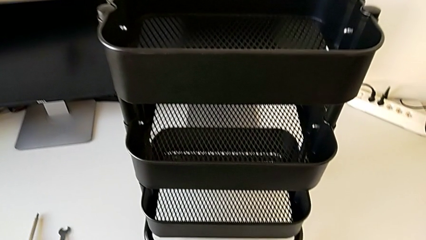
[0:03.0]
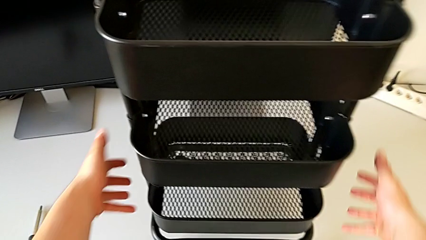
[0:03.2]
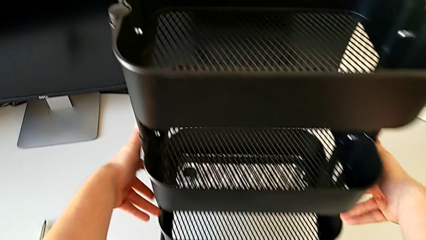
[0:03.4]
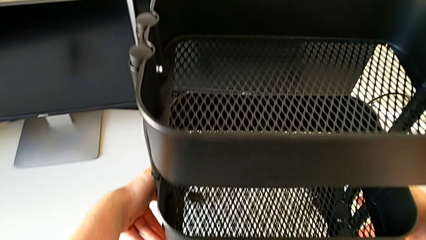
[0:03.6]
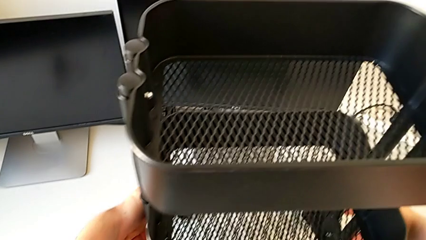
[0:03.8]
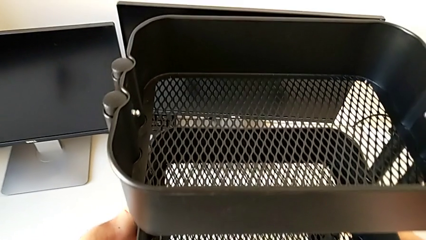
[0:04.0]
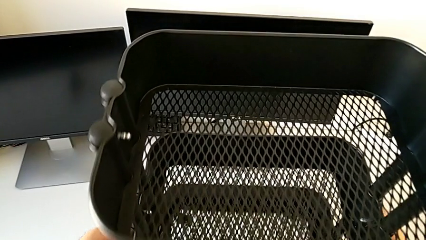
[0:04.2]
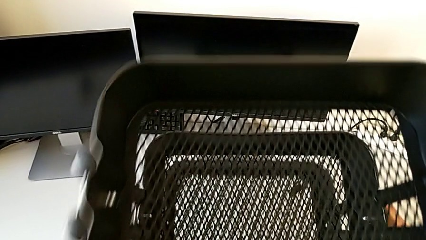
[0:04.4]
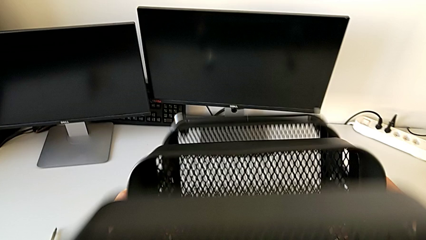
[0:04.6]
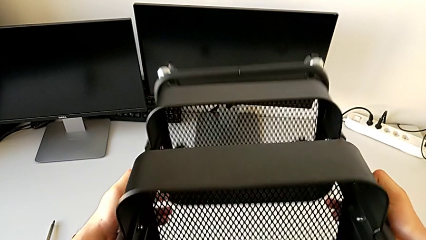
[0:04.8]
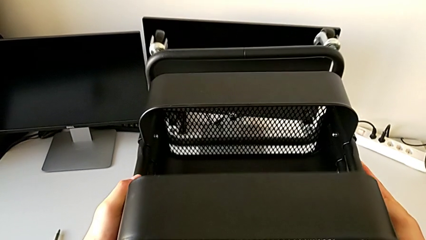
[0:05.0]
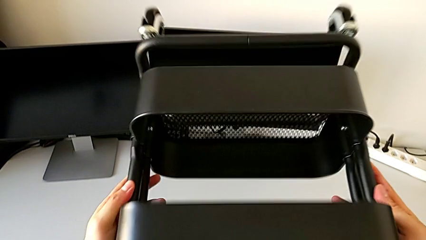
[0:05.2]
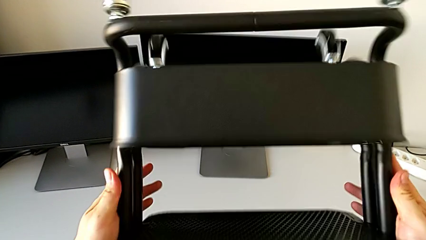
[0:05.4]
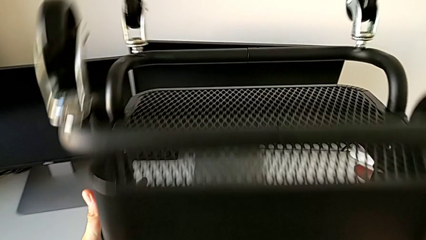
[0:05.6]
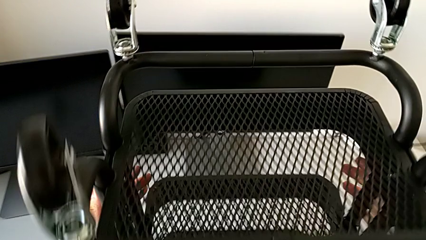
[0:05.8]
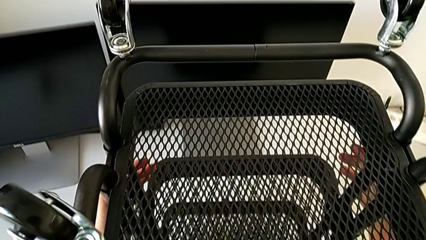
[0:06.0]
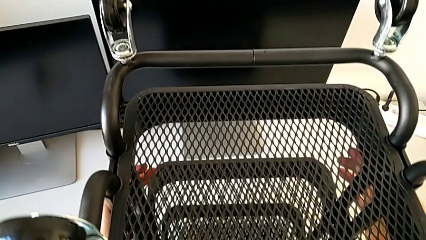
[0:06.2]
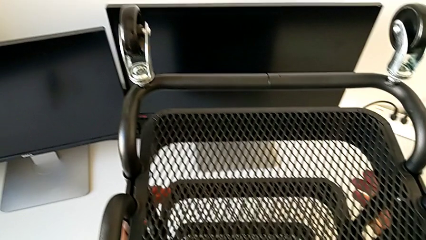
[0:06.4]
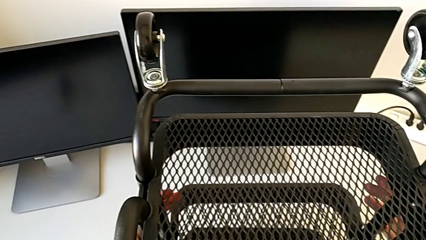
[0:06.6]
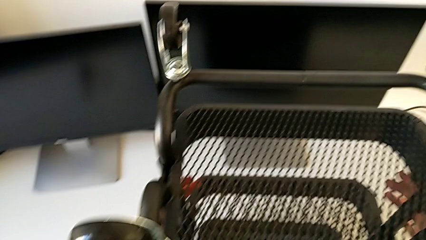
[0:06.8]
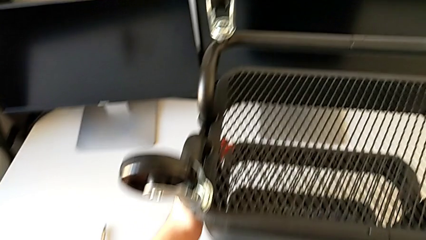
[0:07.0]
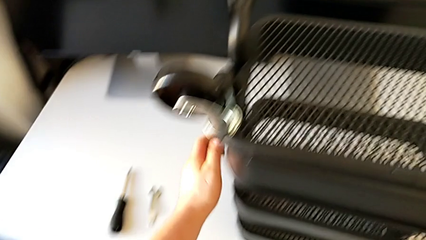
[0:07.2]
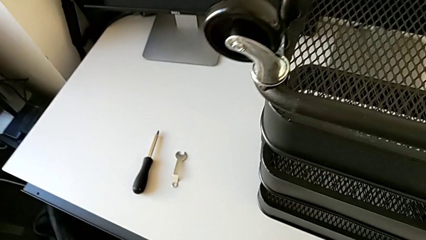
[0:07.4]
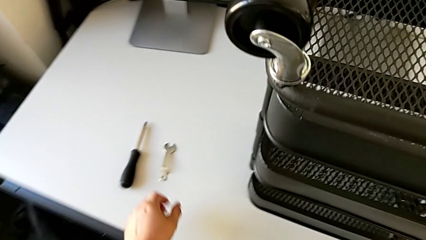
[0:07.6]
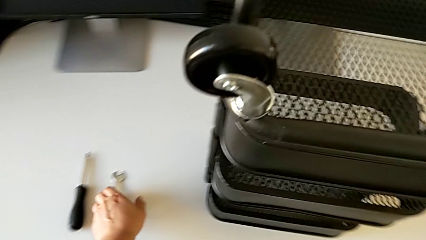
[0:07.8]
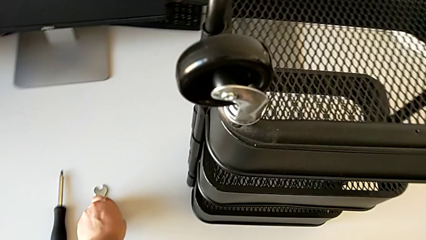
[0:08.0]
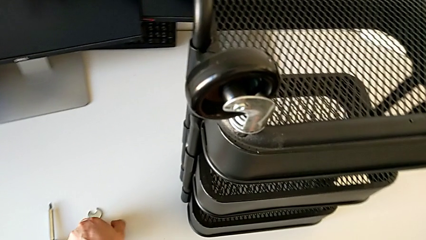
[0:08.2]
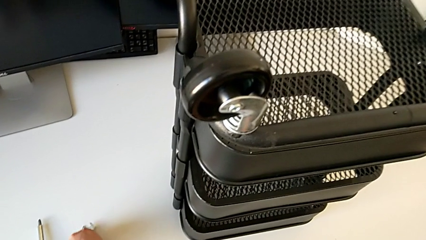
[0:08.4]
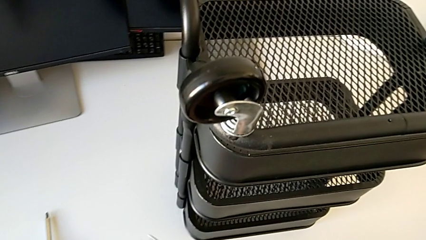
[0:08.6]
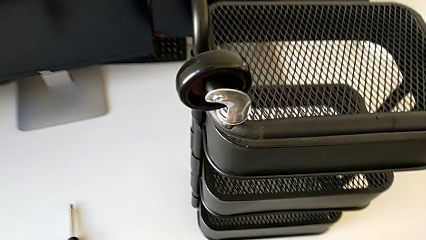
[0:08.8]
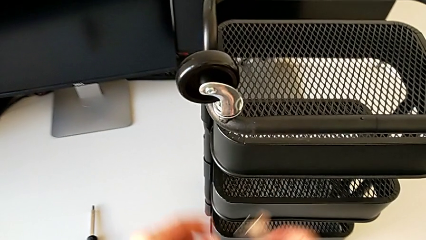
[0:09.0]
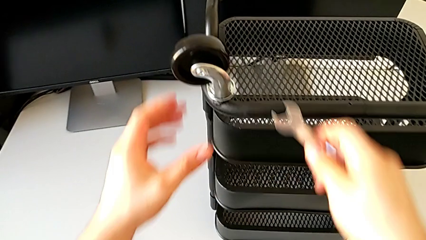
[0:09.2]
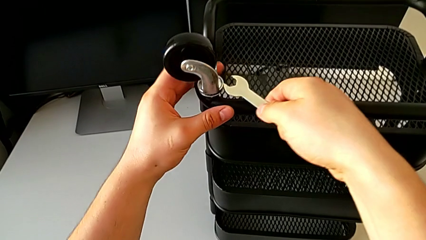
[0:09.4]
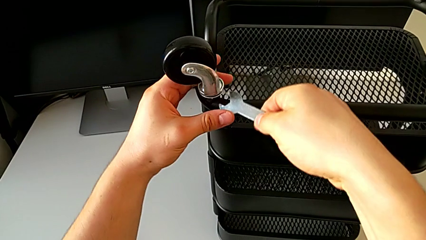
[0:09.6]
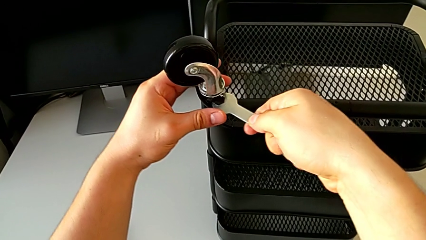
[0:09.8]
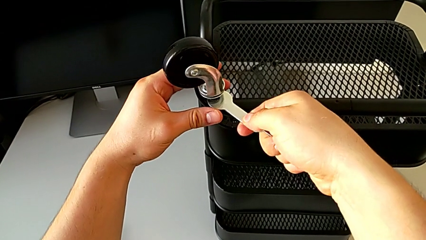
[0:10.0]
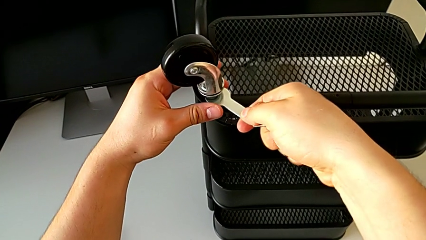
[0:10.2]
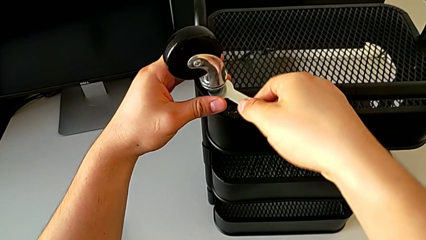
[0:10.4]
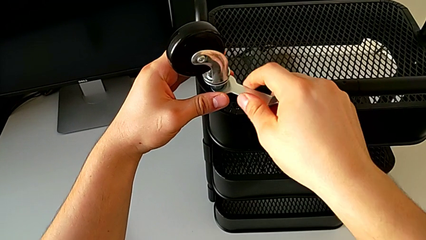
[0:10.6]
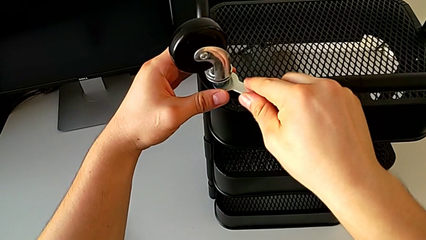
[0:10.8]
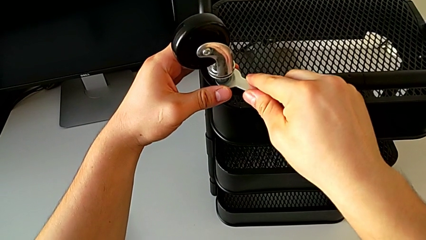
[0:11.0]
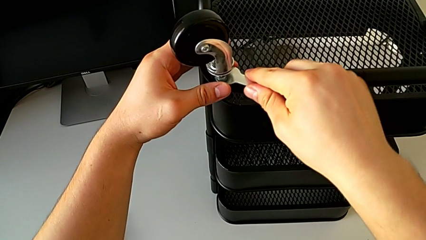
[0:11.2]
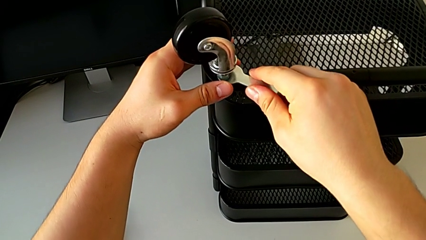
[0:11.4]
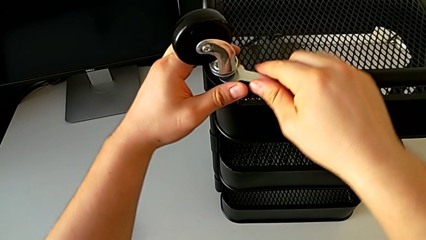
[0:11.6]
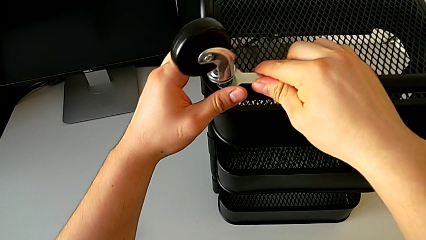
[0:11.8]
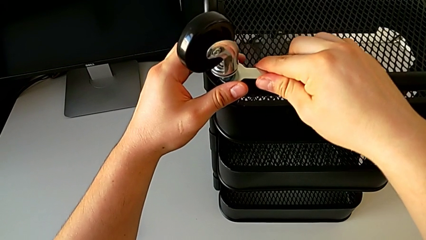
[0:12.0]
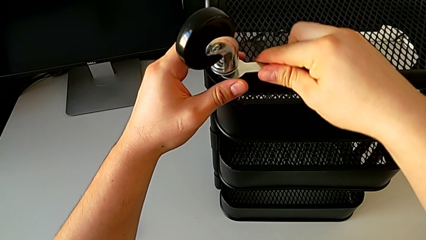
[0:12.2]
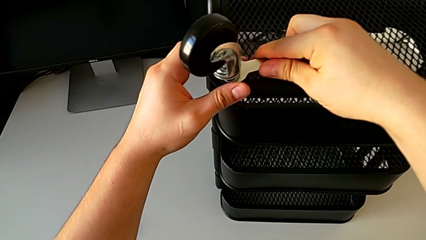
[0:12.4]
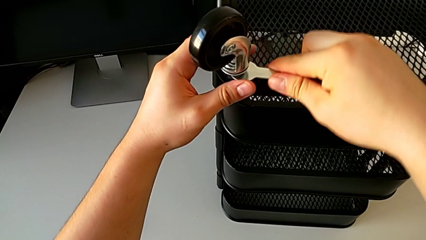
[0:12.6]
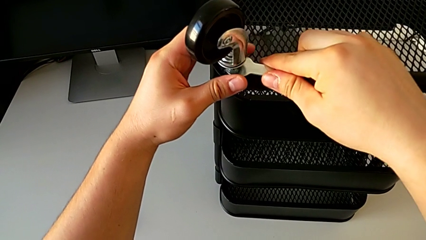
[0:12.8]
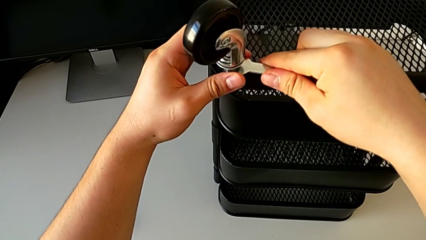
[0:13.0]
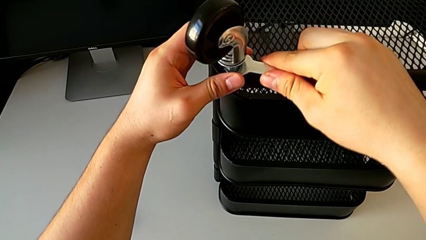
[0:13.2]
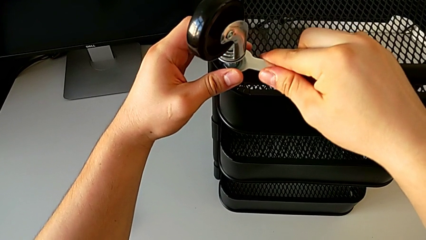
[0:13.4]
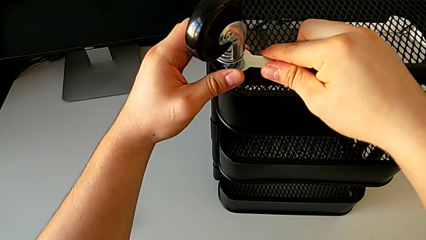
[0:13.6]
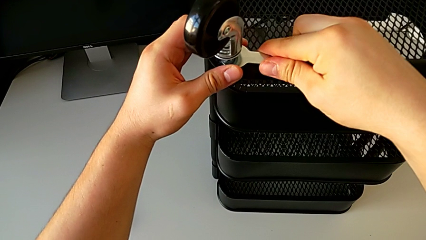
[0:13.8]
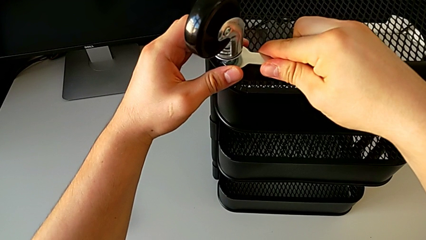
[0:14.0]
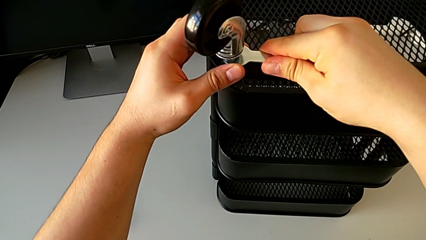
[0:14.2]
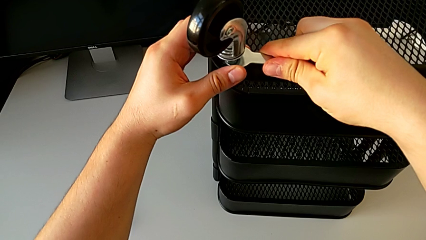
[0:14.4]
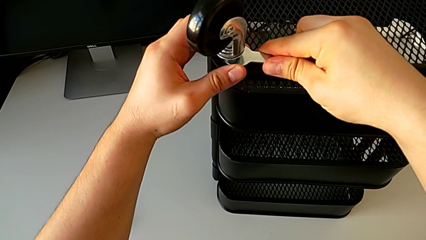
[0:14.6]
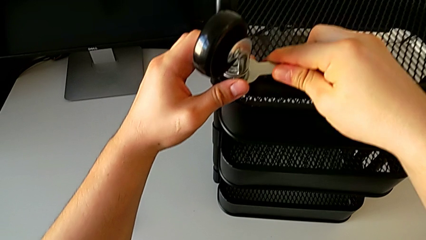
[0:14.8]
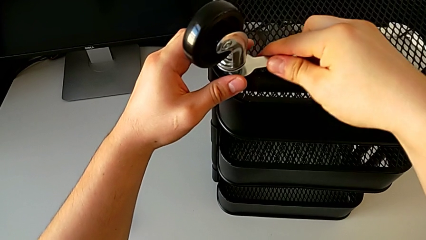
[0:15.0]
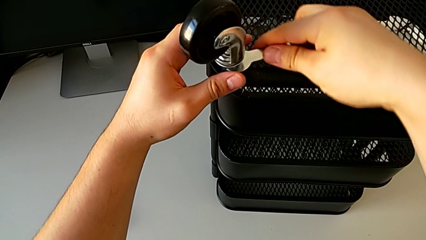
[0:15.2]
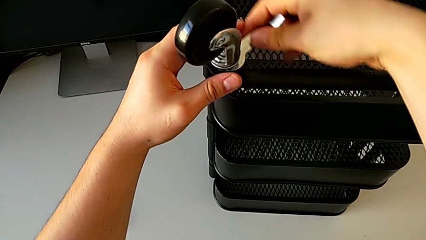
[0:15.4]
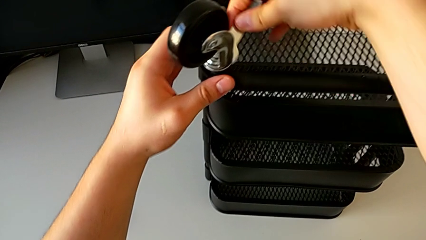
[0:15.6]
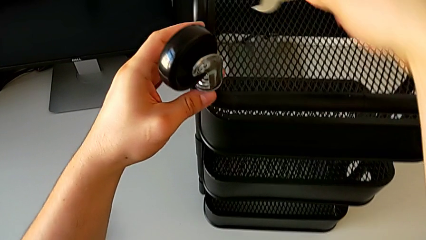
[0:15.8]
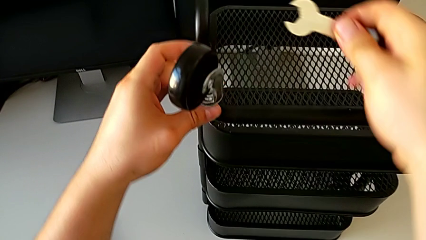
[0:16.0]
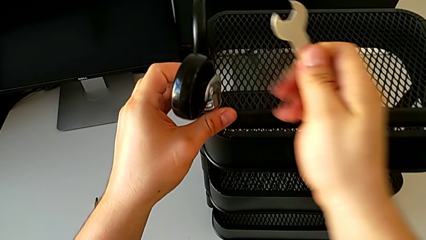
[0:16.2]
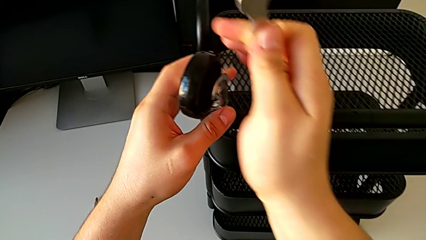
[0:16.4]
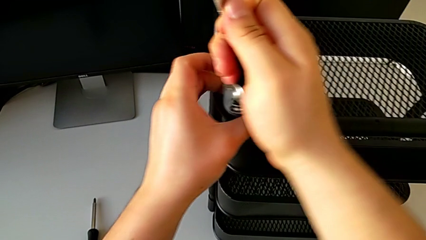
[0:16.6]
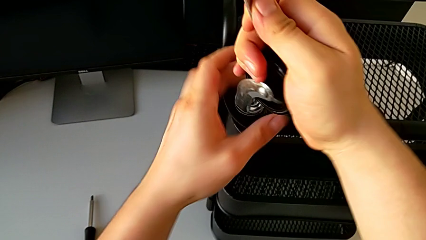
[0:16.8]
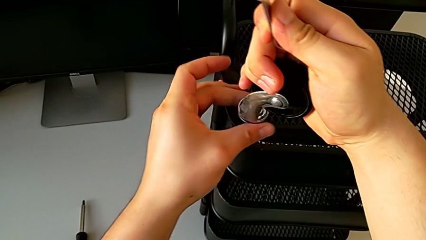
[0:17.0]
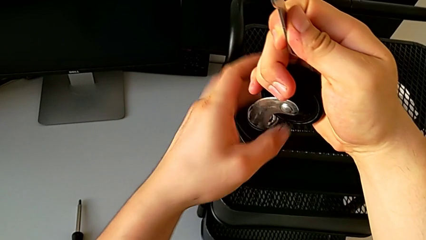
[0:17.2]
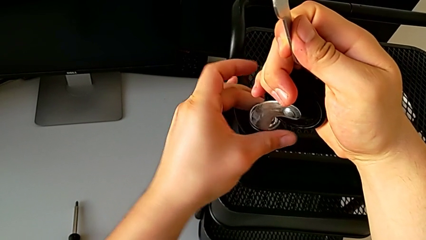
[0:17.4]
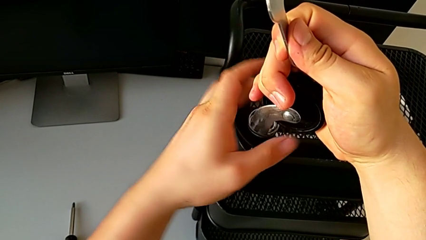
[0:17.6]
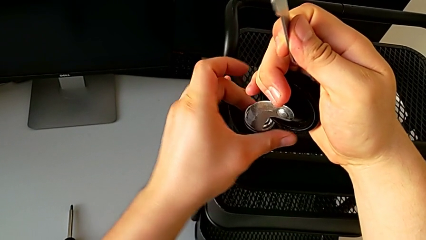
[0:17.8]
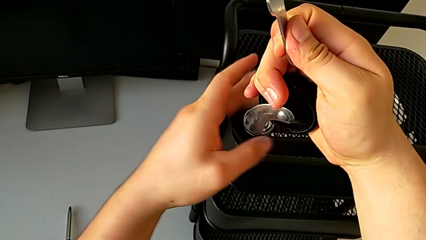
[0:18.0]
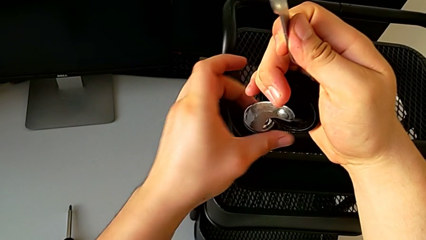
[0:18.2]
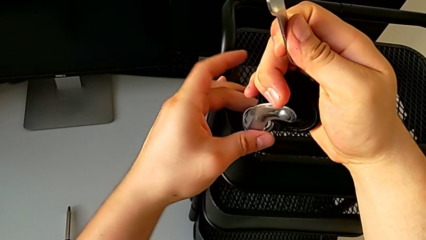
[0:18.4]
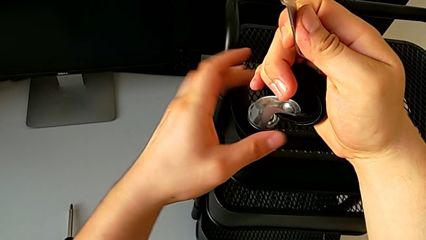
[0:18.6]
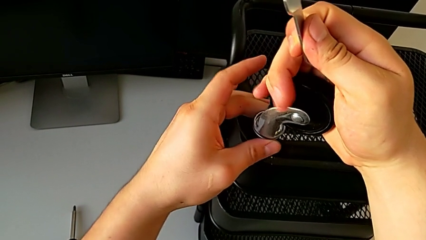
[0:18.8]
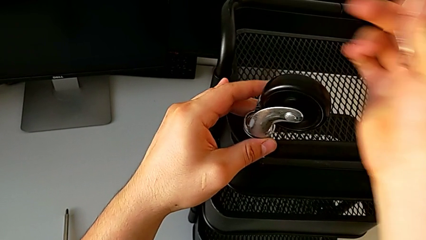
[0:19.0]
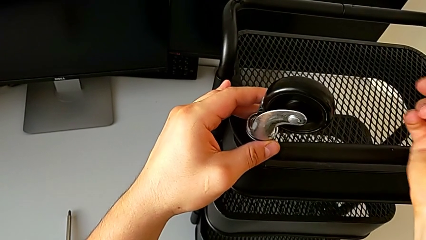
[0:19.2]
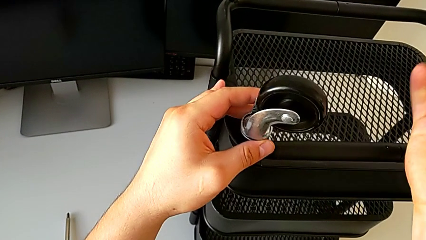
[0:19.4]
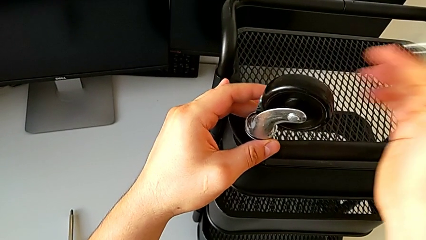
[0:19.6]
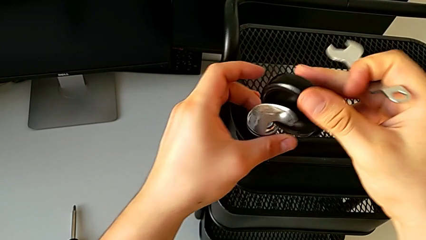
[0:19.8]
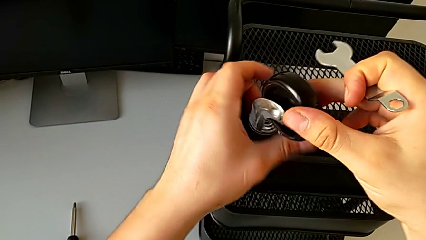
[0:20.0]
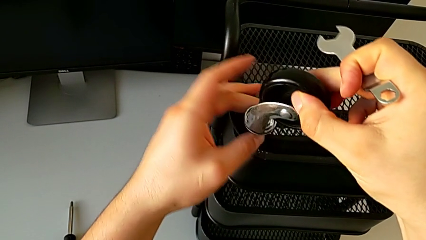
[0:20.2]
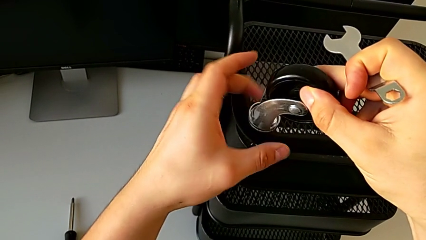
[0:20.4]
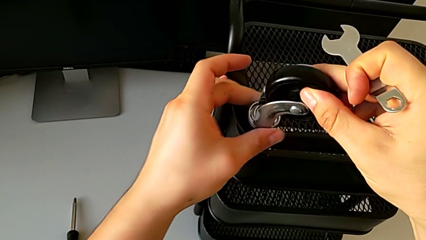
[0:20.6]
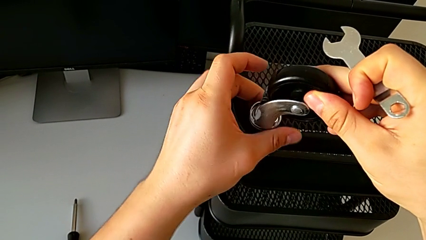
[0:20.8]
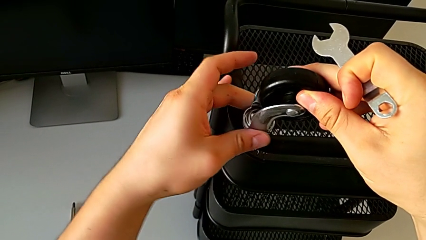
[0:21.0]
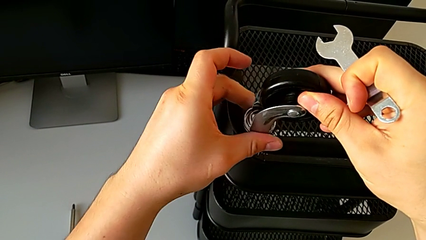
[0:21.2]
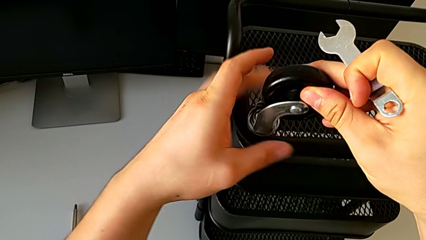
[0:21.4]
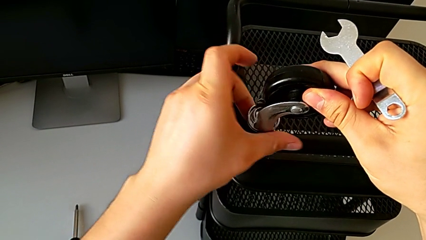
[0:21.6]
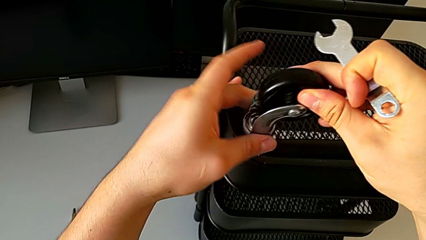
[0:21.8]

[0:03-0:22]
The camera wearer is disassembling the wheels. They rotate the utility cart, grab the hexagonal wrench, insert it, unscrew the wheel, withdraw the hexagonal wrench and begin to unscrew the wheel.
